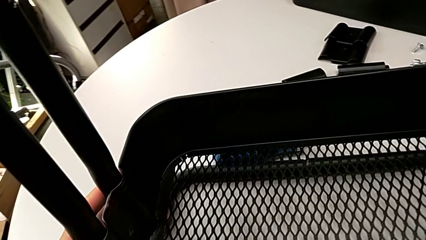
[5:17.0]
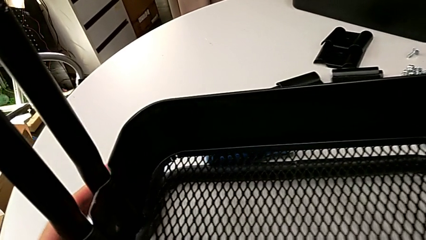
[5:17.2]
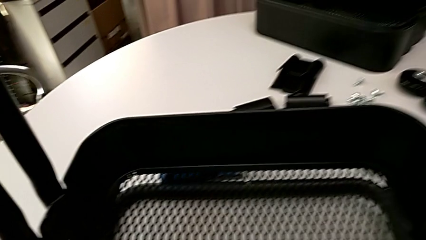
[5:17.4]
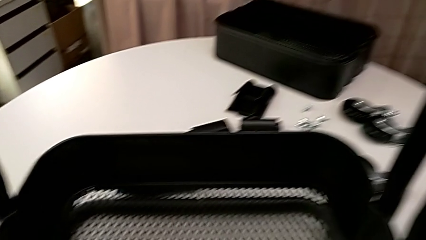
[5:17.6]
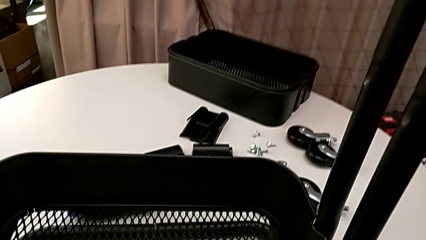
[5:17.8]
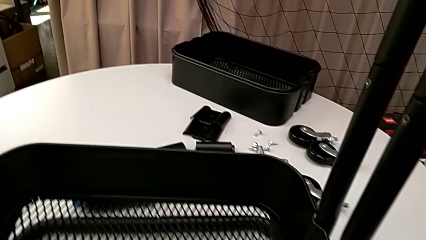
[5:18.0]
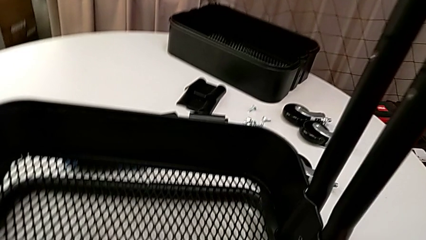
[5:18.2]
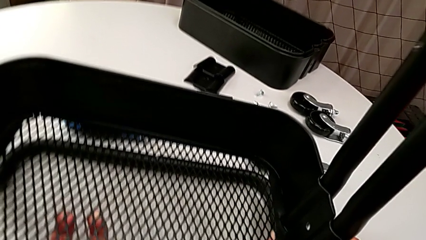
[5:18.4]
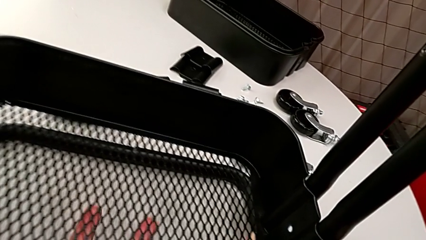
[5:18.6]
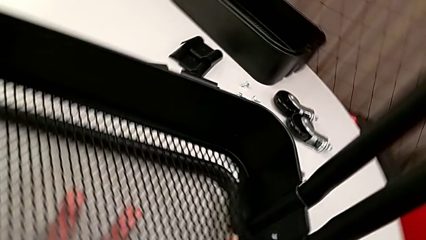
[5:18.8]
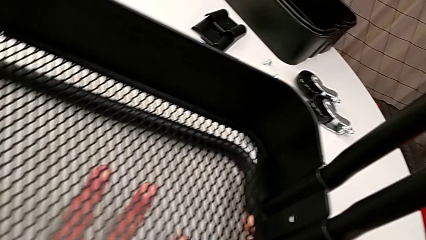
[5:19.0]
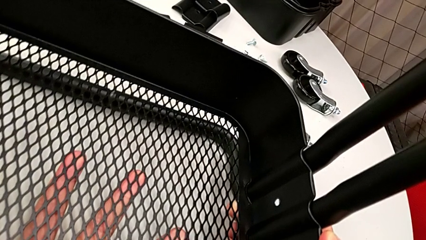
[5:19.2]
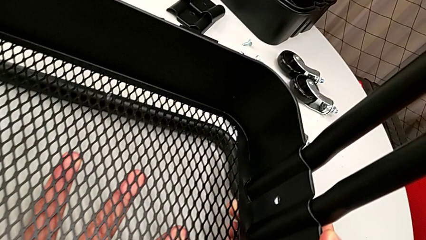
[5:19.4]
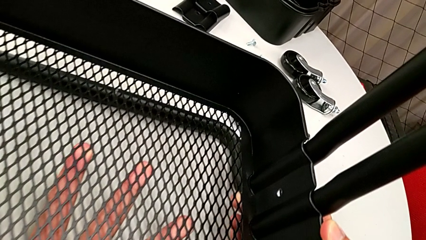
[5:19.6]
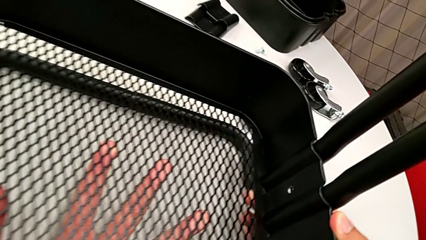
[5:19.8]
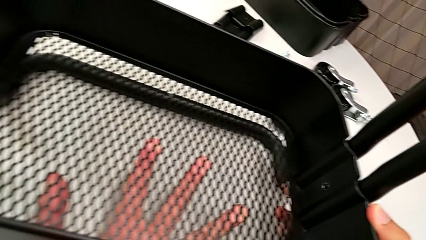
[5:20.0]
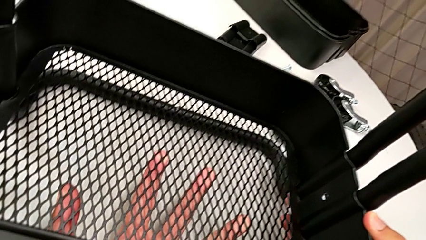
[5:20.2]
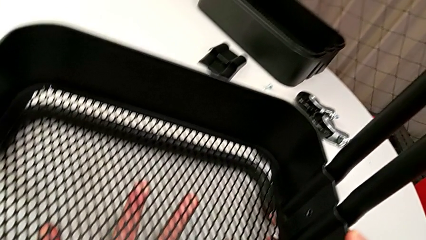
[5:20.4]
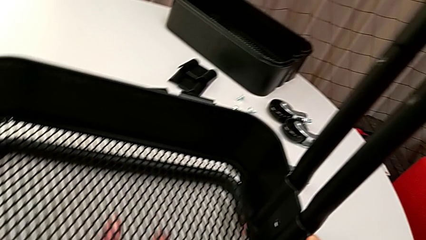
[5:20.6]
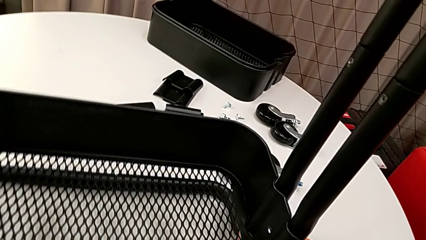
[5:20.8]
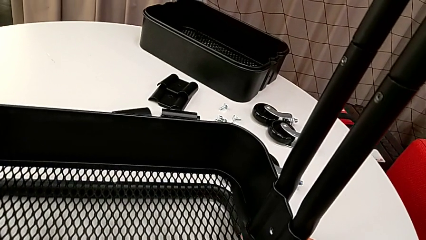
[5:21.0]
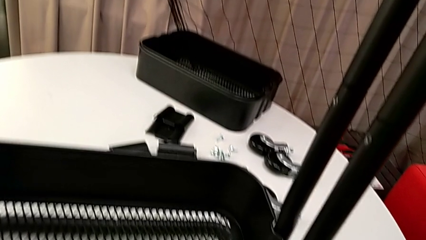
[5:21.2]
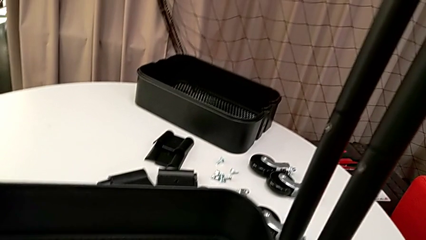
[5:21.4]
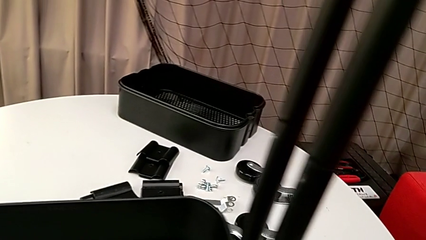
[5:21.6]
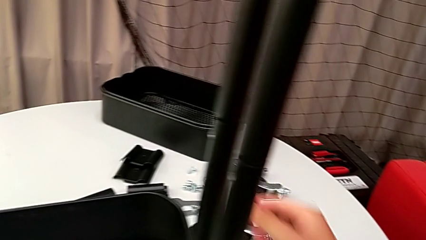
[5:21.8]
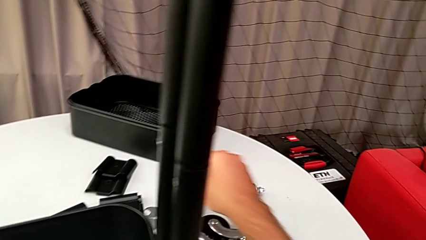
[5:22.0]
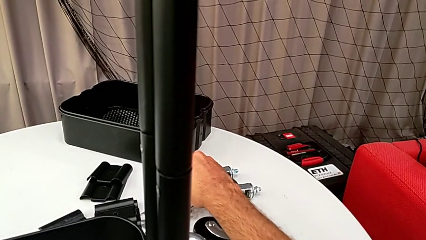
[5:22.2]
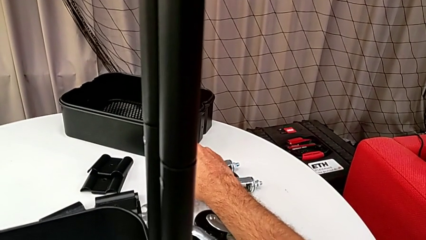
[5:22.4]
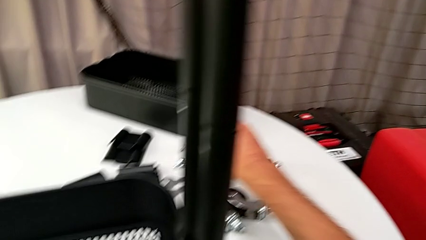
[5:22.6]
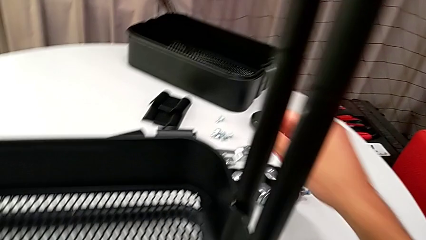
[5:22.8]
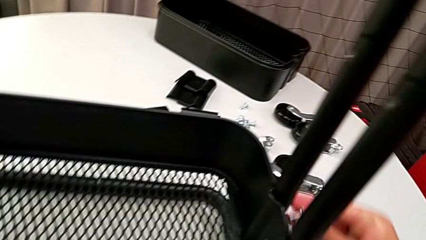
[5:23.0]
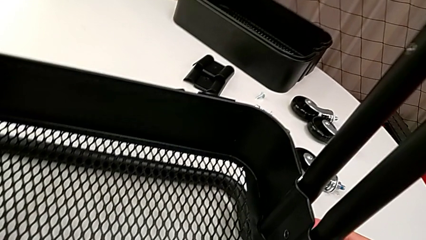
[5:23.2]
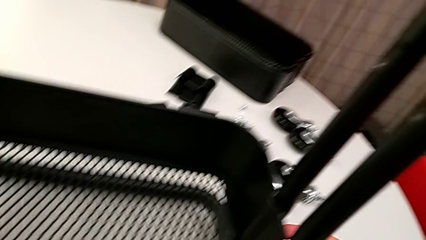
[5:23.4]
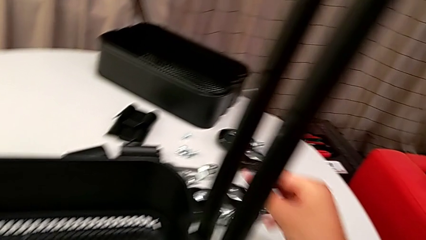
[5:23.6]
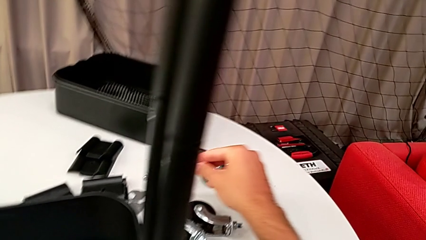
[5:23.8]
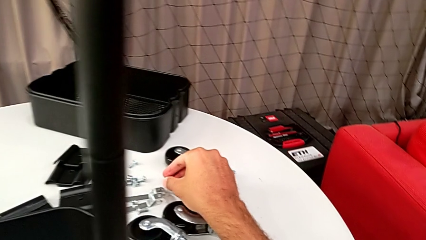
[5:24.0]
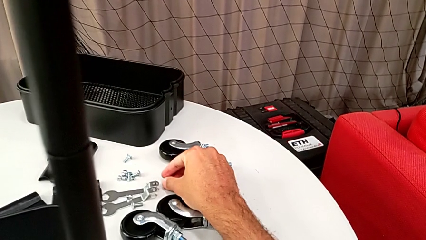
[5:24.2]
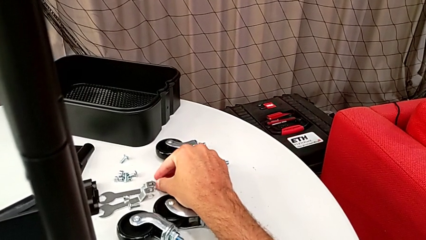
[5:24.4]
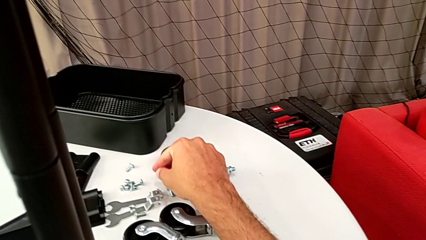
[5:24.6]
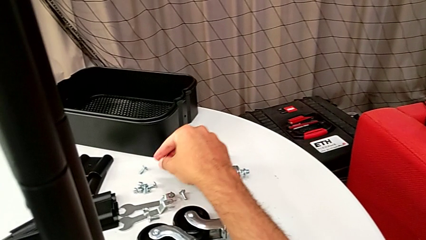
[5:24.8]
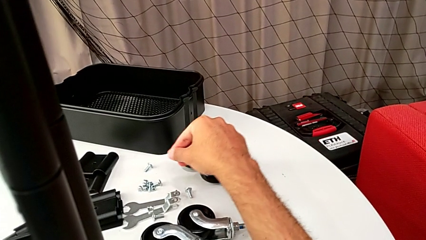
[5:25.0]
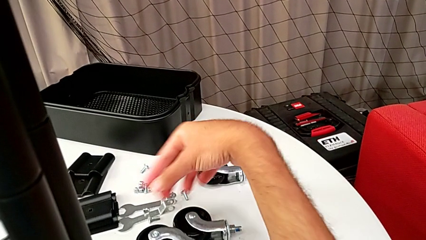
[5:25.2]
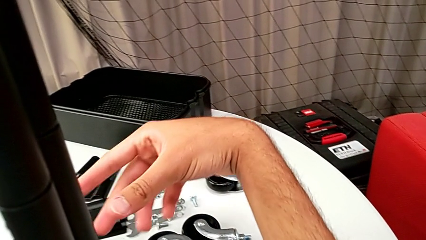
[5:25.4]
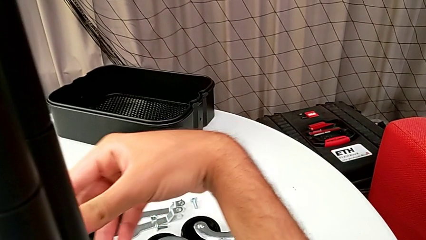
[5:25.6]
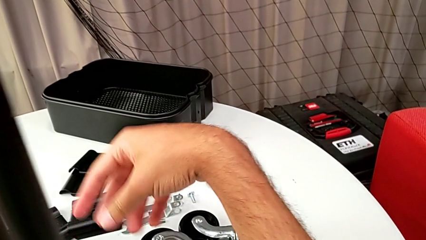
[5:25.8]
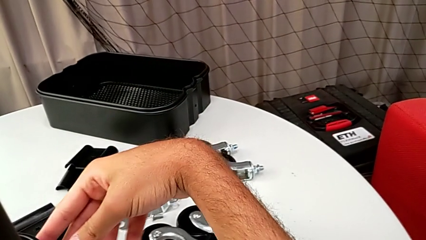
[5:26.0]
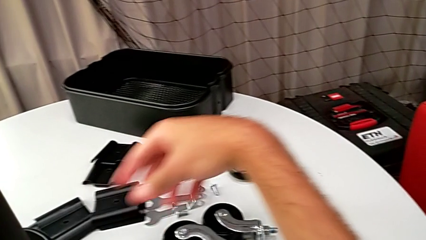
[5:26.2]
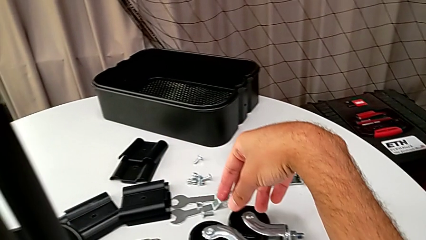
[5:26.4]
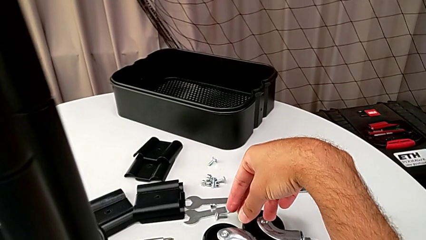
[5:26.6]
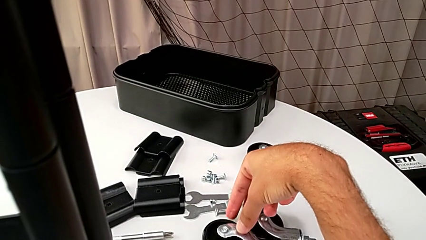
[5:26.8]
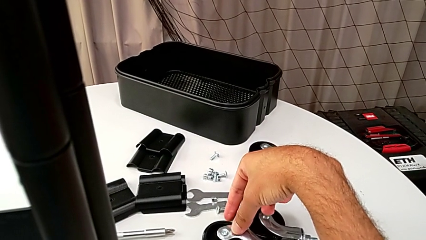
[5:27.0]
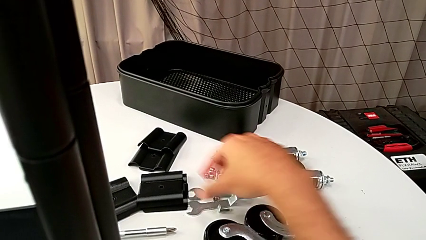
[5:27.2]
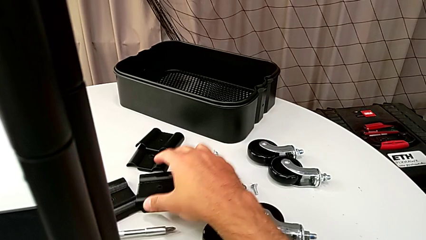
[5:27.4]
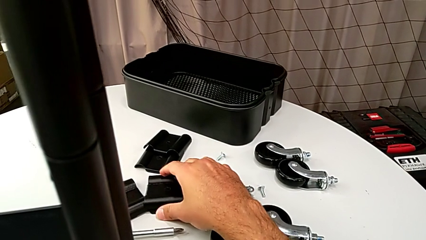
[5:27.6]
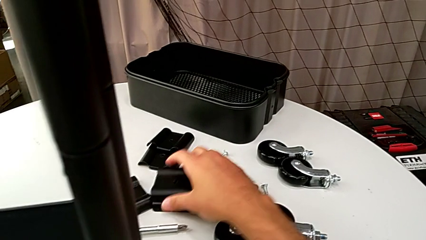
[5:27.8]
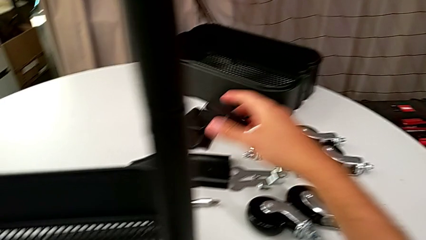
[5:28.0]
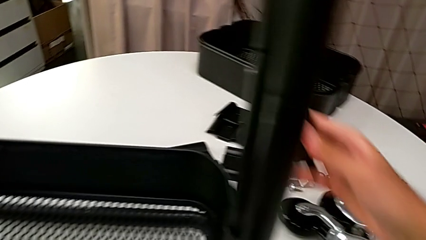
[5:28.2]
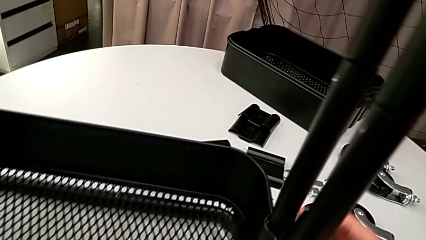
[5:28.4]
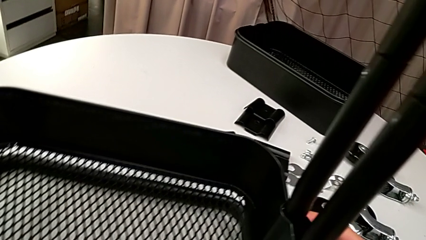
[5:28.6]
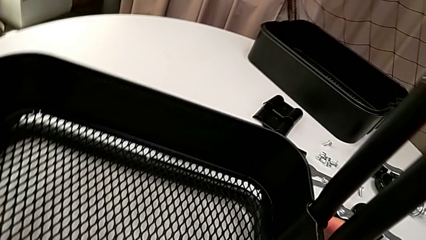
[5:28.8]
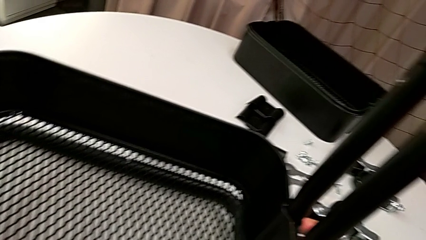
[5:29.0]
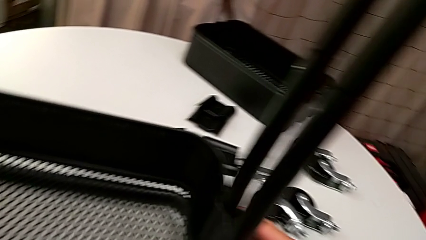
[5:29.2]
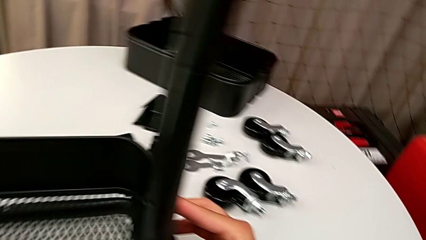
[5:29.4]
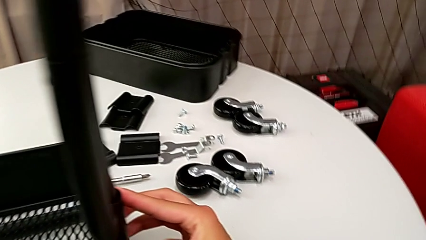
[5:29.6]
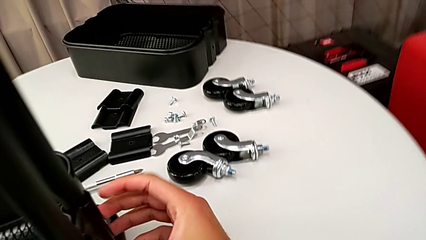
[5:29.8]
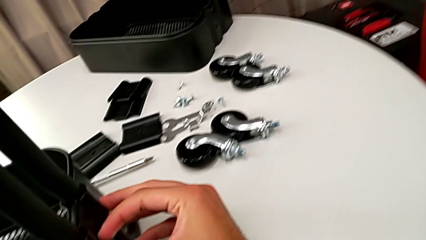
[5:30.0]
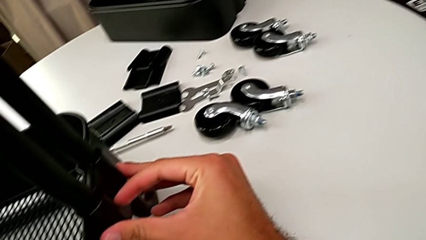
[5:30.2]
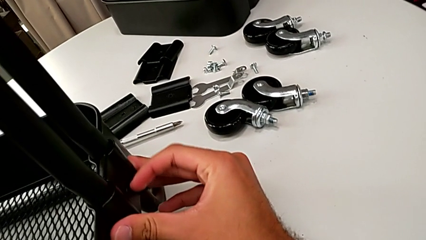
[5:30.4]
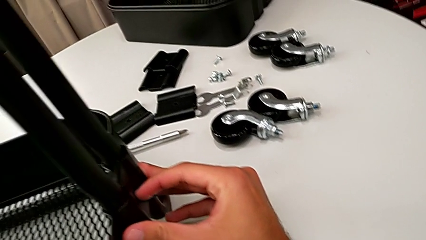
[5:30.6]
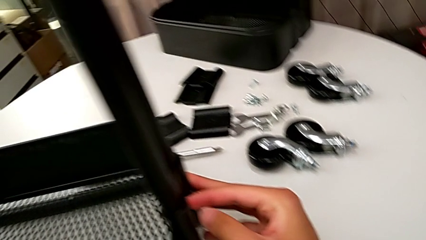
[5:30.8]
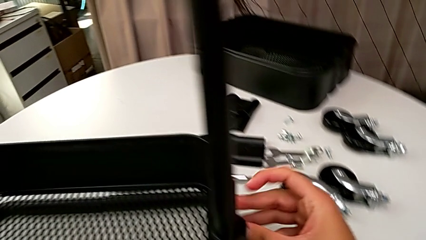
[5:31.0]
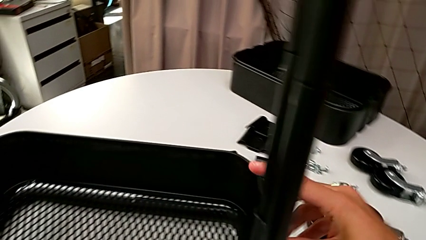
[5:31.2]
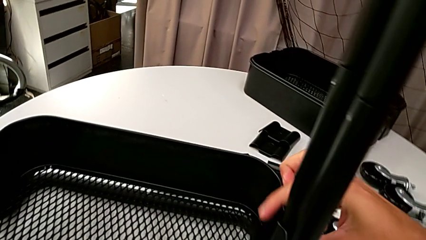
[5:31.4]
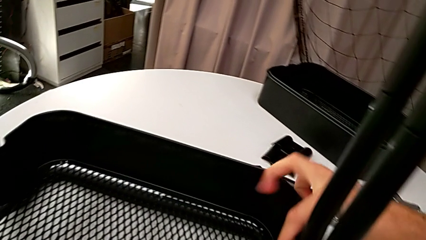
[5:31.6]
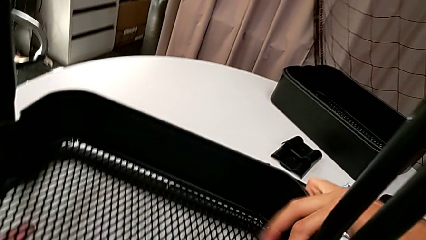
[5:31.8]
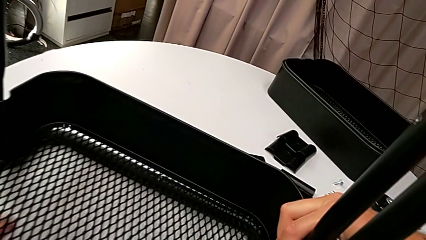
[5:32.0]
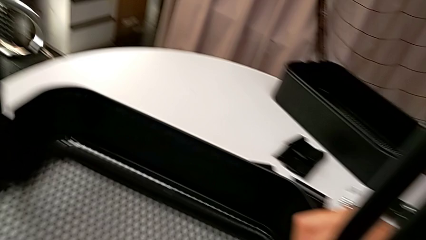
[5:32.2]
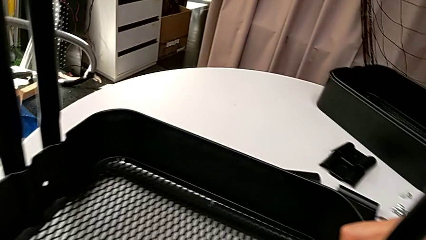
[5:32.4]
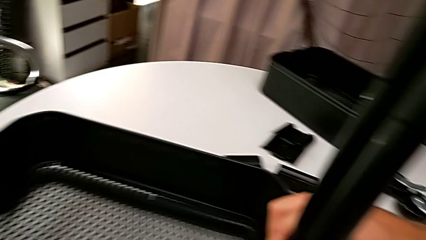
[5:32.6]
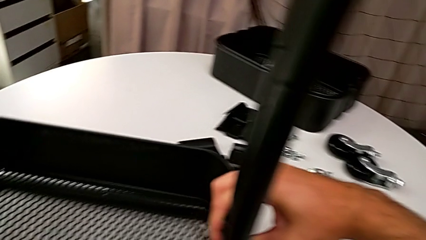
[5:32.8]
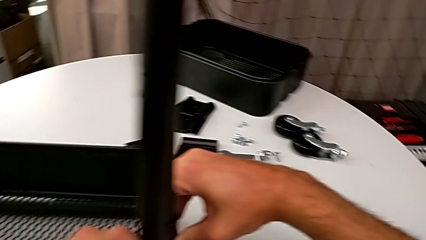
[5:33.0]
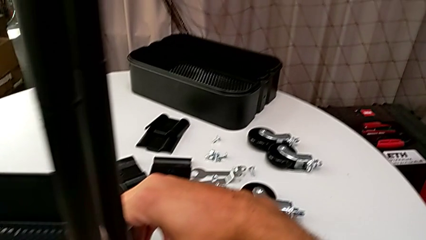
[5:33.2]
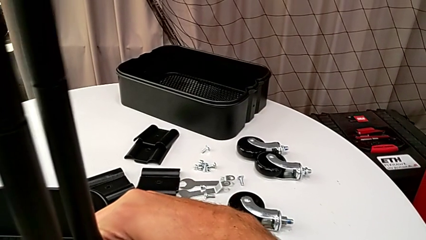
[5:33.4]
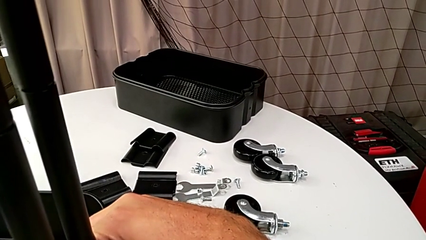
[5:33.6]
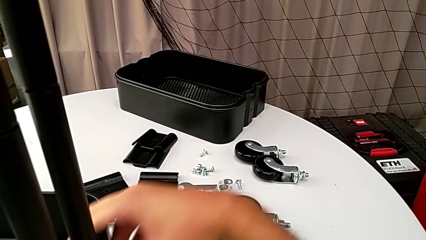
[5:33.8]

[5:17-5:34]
The camera wearer is assembling the bottom grid tray. They wrongly grab the bracket.
